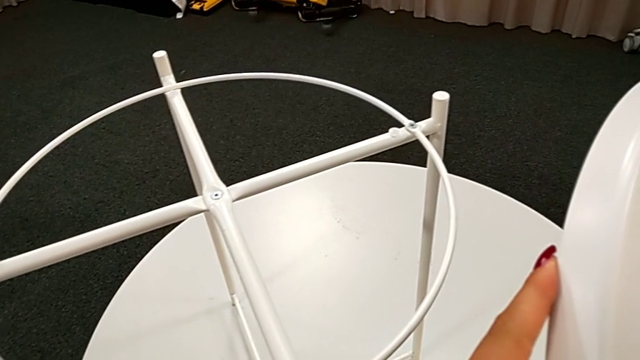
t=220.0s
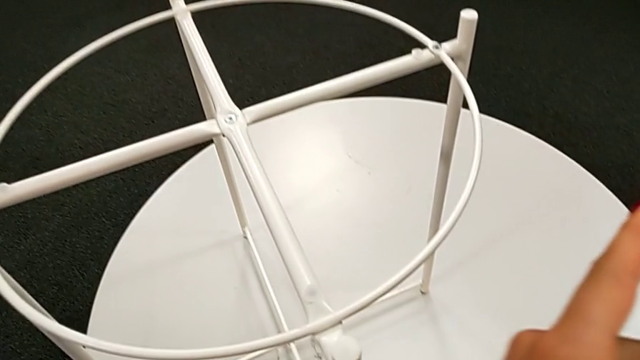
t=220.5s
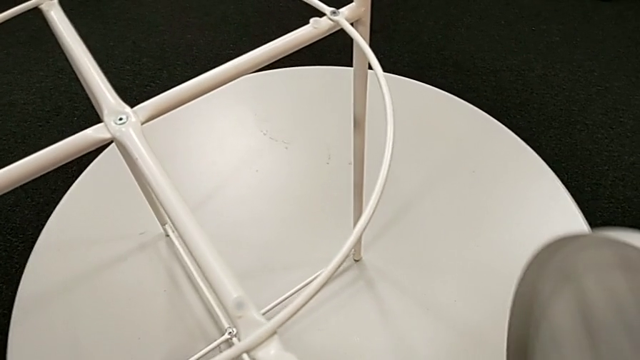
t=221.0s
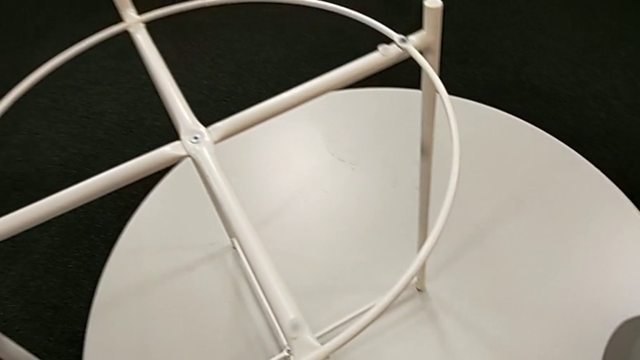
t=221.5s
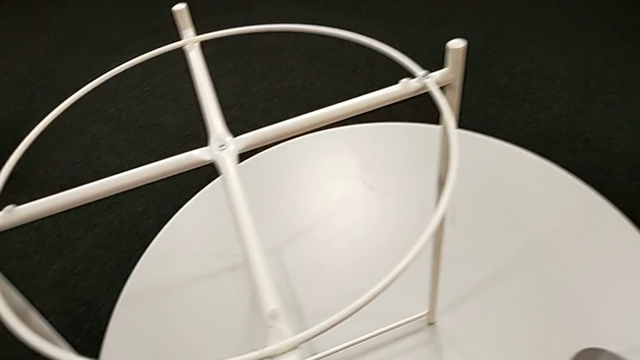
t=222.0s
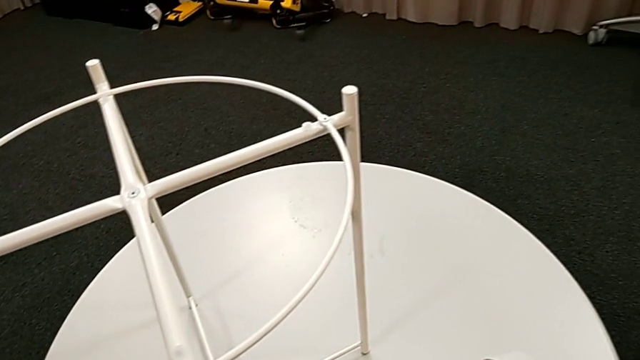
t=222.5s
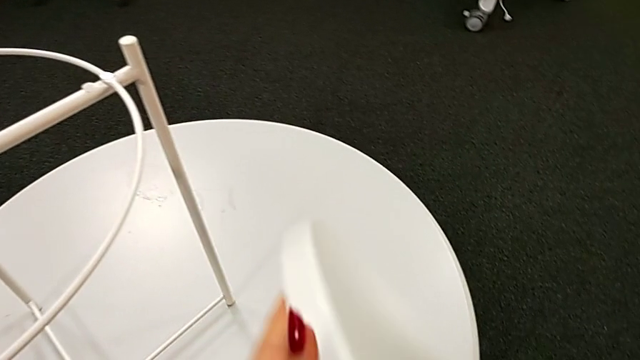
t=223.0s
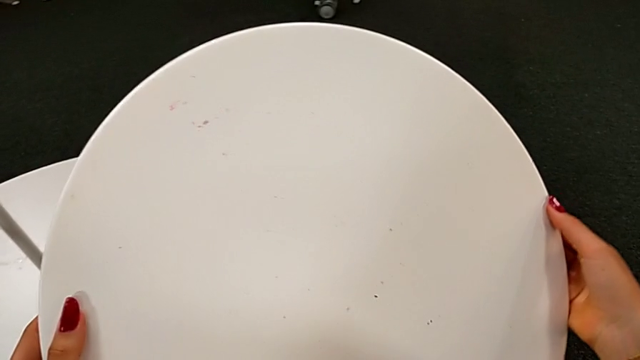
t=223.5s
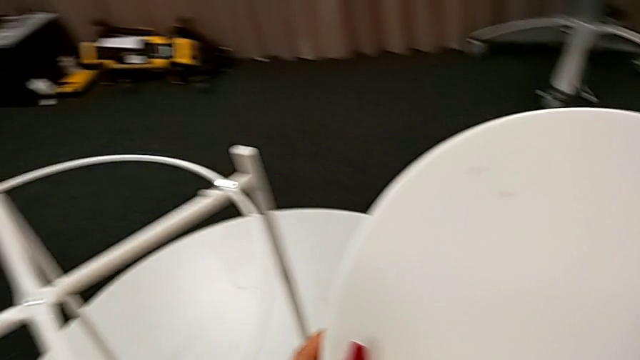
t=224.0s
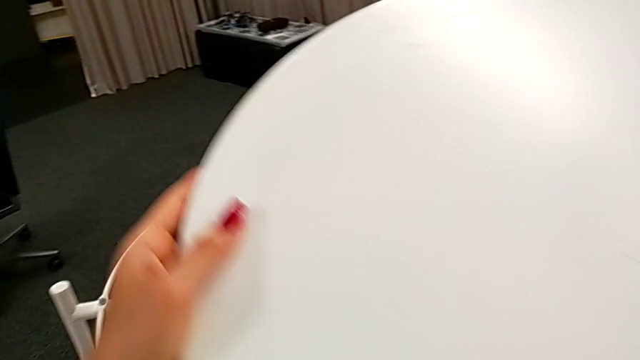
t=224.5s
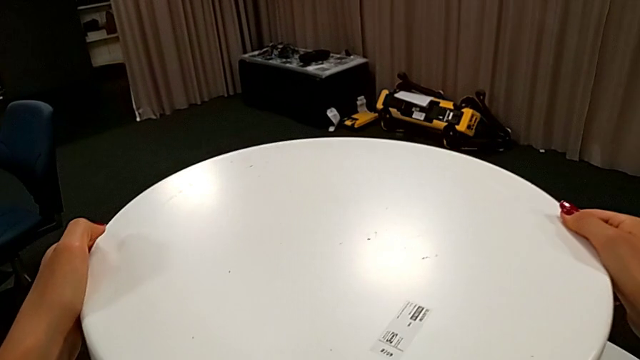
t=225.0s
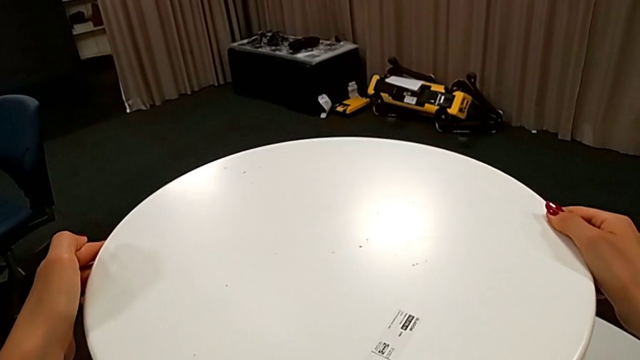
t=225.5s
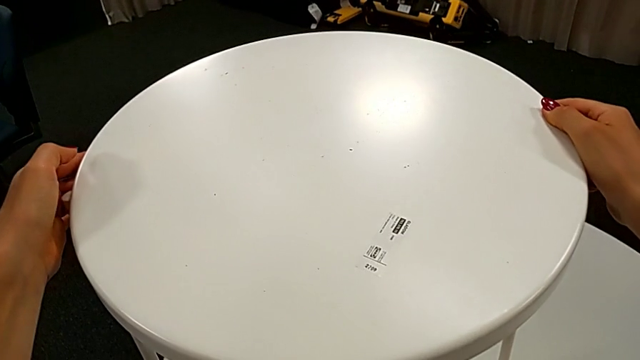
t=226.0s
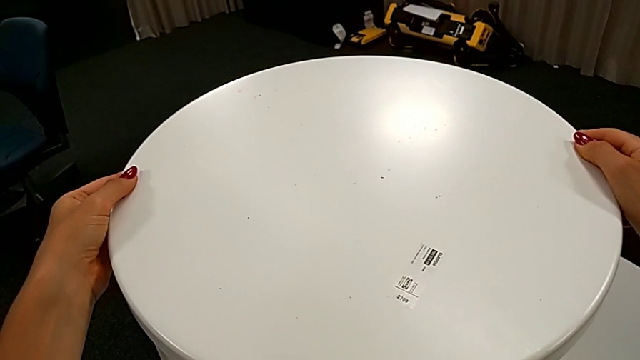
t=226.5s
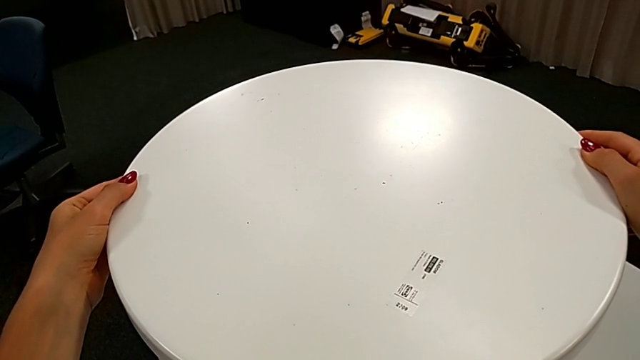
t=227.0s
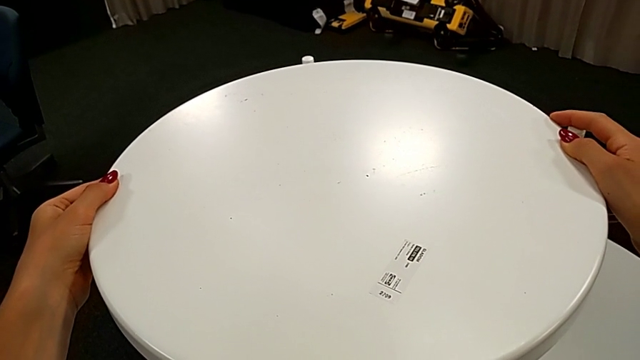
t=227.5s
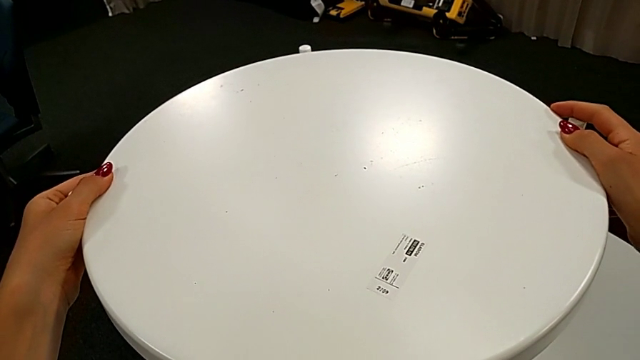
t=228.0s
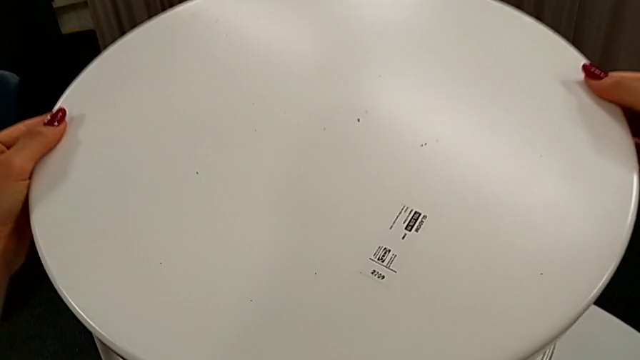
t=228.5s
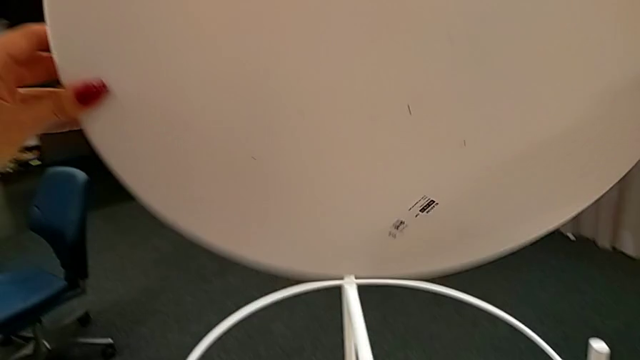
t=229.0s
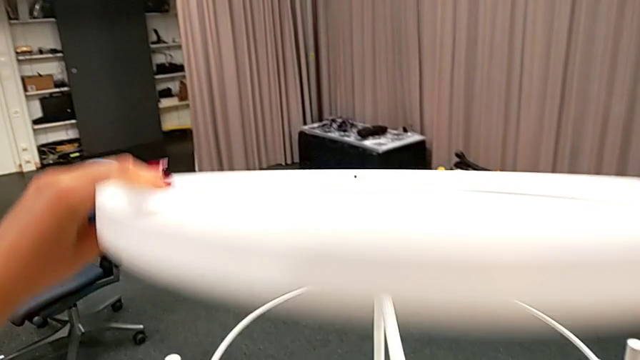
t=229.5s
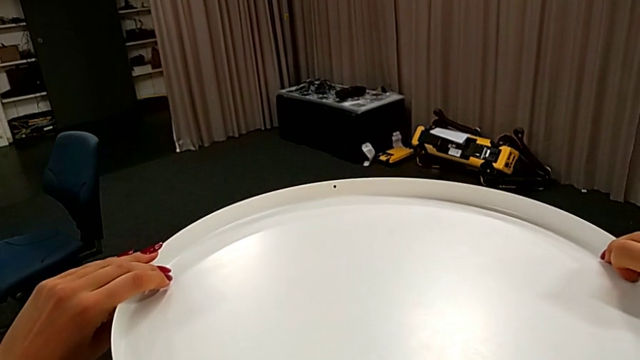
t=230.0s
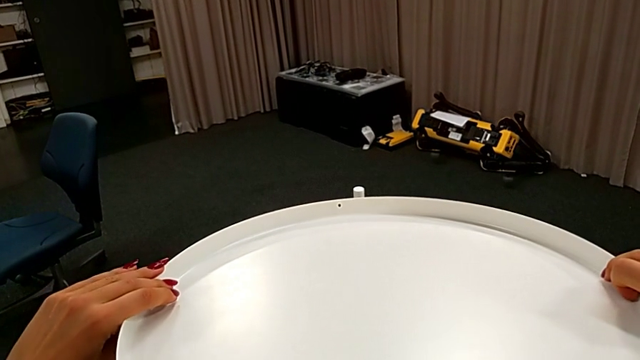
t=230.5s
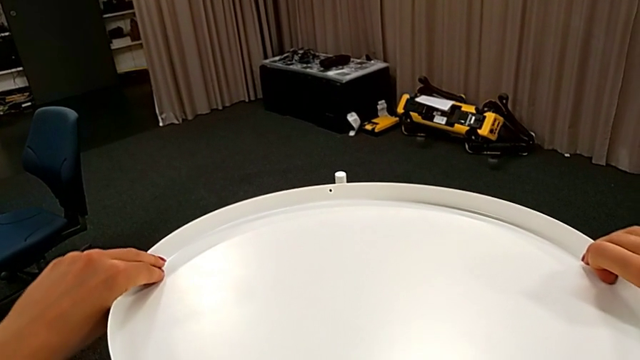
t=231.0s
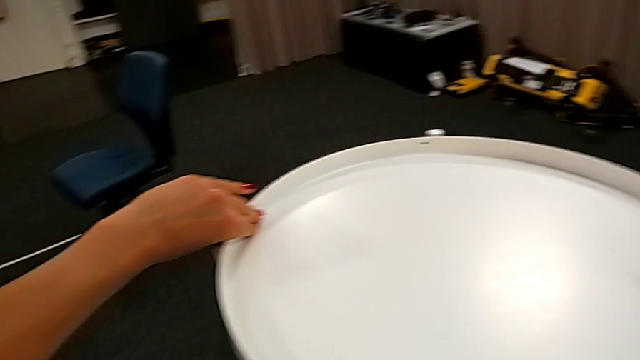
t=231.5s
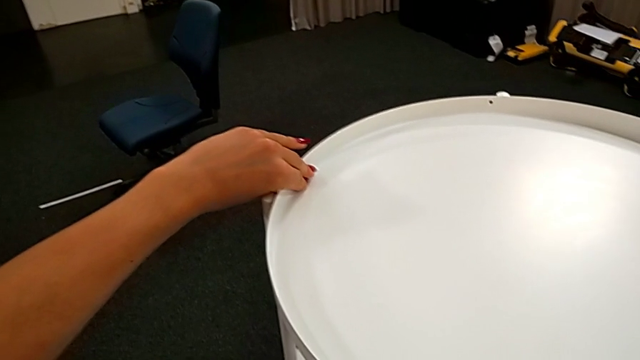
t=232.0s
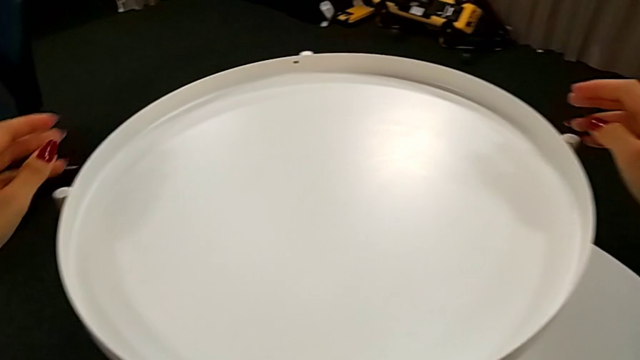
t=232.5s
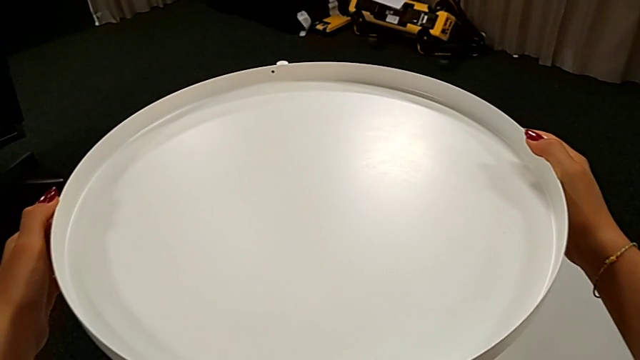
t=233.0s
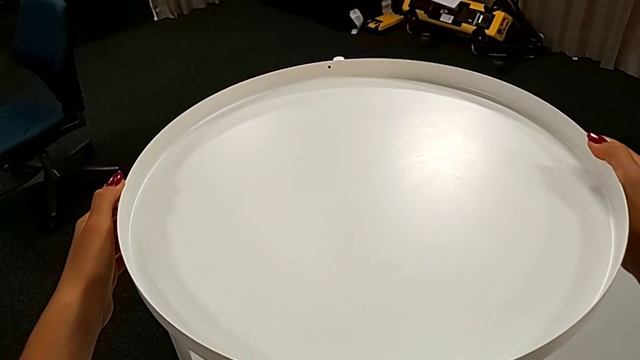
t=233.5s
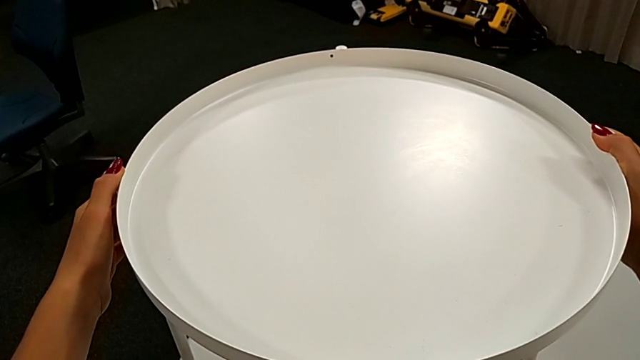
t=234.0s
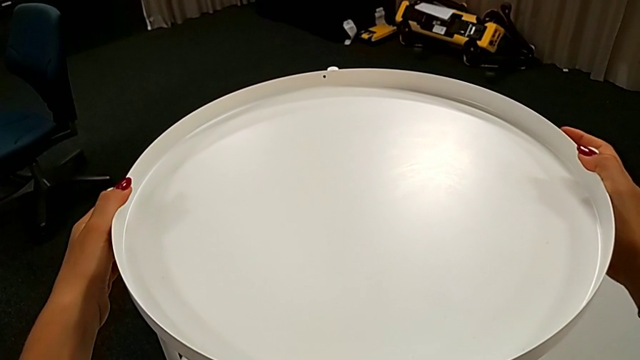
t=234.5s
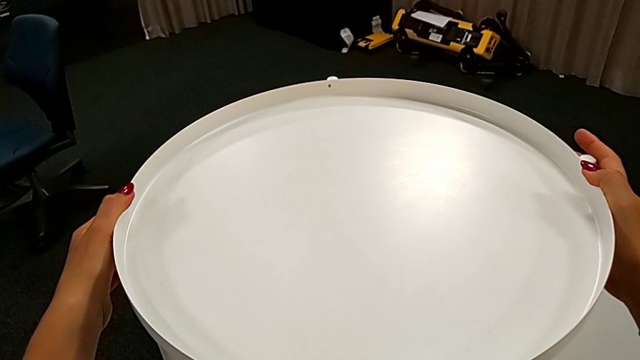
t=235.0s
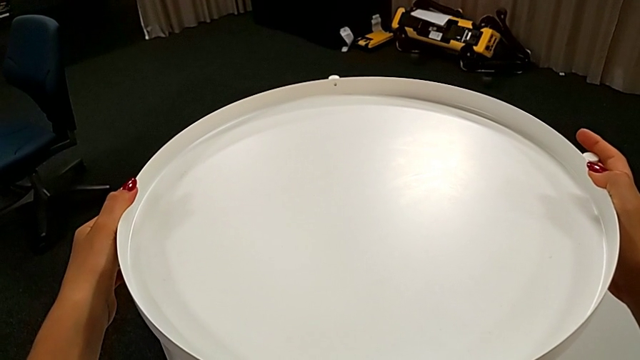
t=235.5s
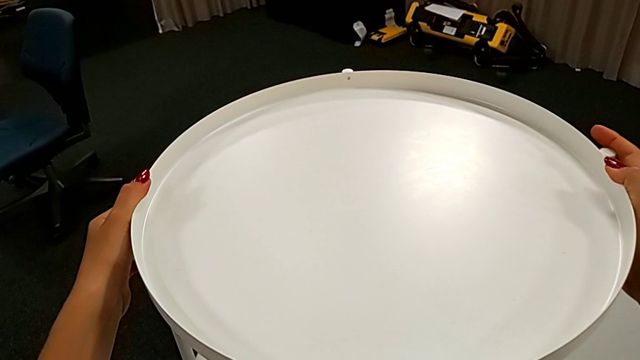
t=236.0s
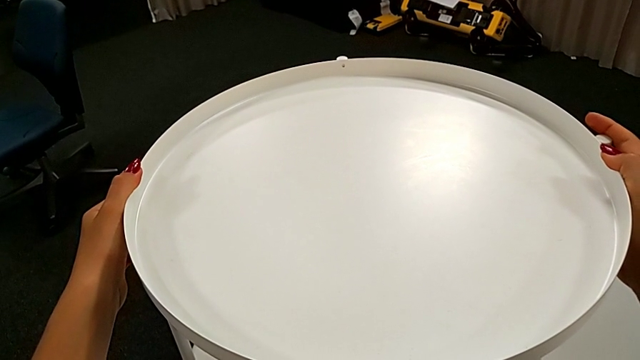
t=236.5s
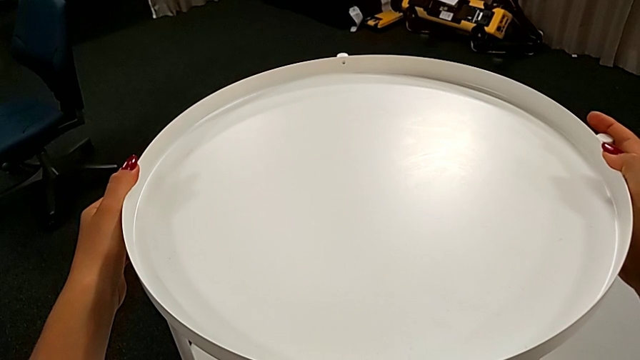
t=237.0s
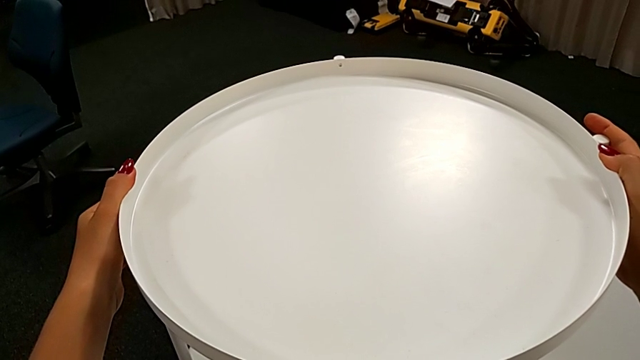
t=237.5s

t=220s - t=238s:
The camera wearer is assembling the tray. They inspect the tray, wrongly place it, rotate it, align it and hold the tray table.
